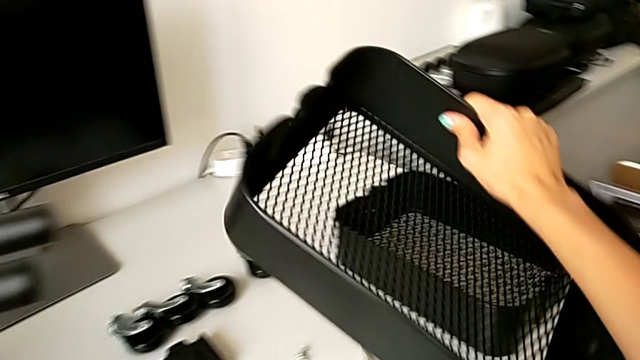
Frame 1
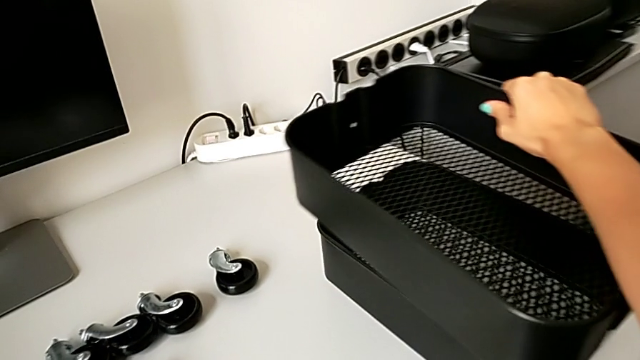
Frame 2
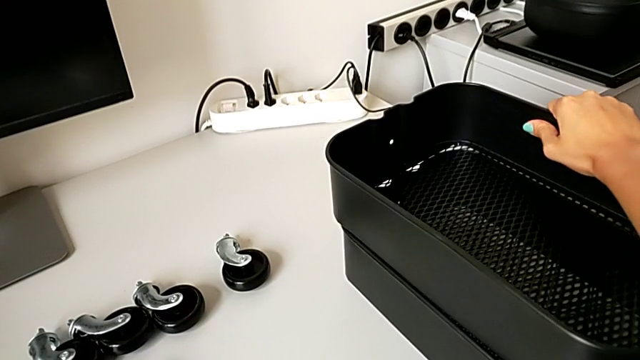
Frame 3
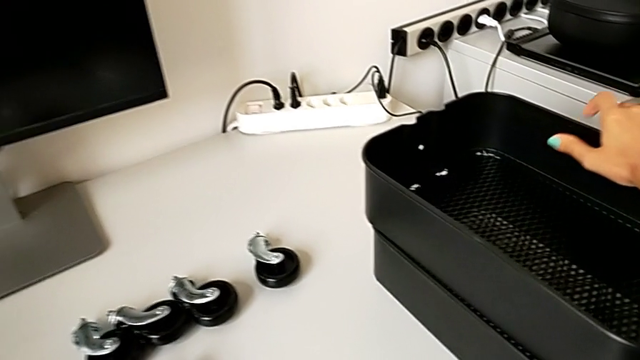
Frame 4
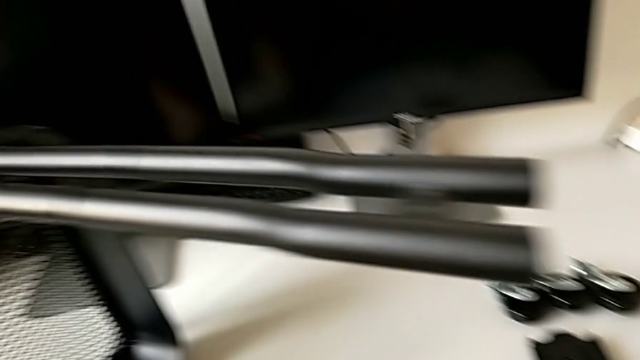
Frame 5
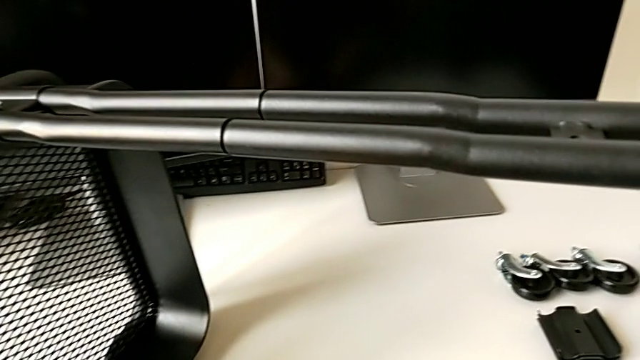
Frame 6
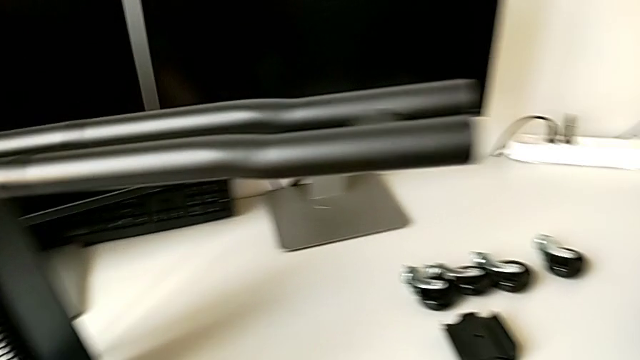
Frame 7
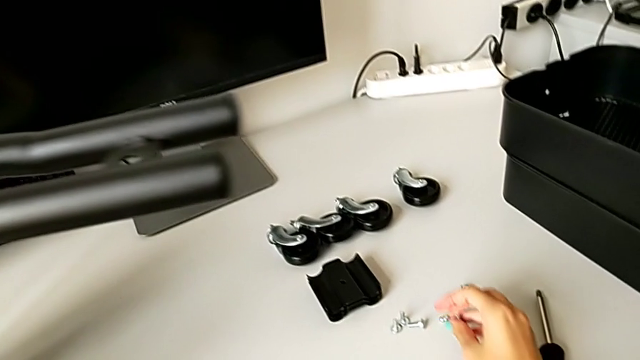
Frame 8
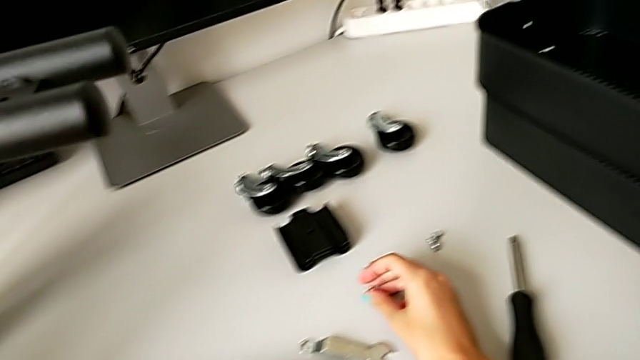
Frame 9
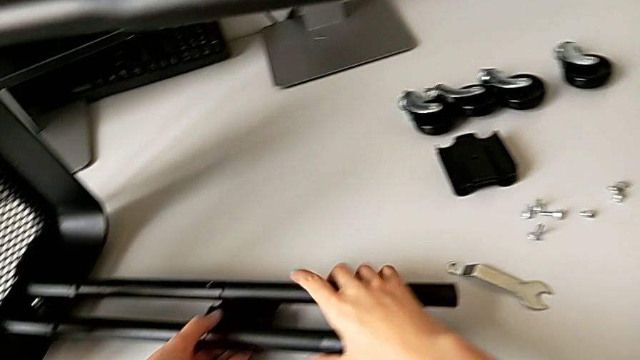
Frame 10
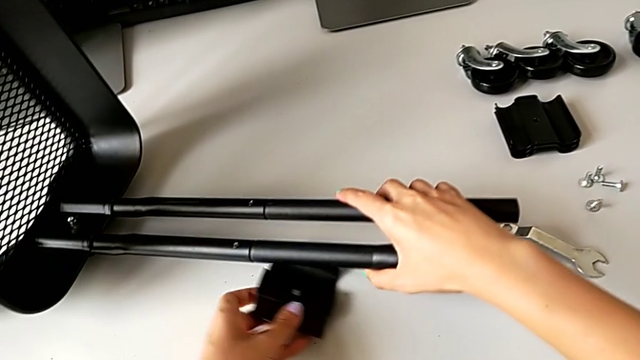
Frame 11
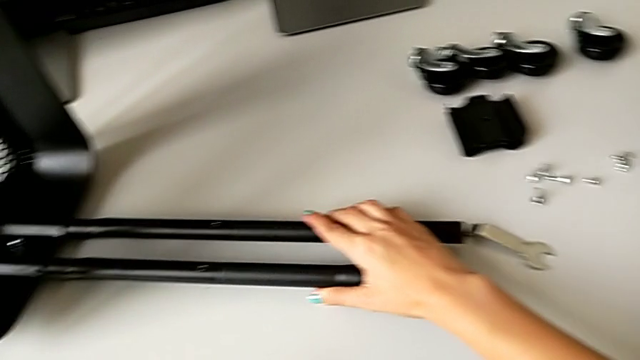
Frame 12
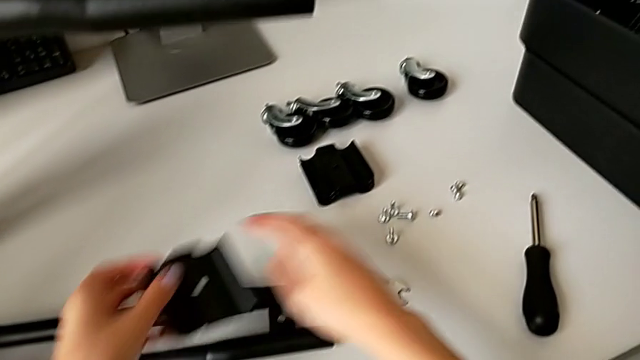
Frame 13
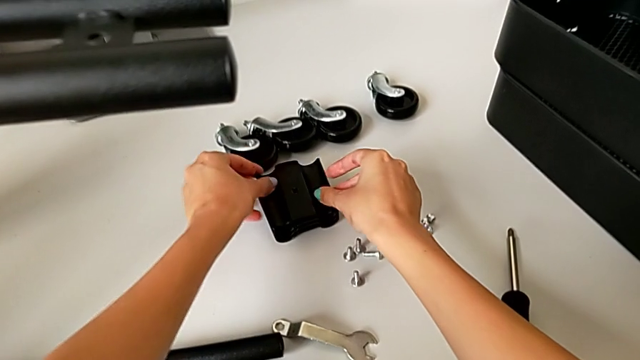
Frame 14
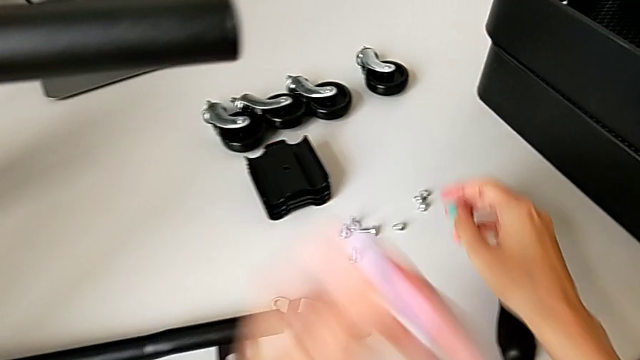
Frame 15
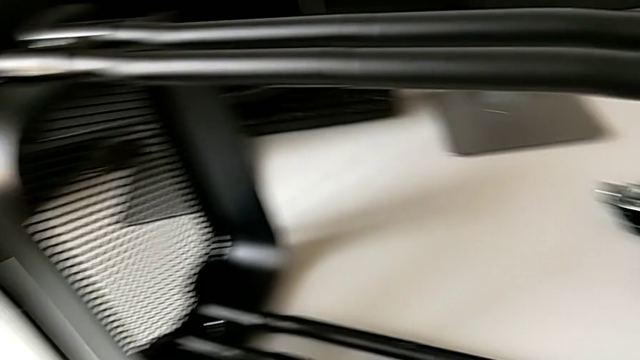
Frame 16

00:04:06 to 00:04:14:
The camera wearer is disassembling the tray in the middle. They place the middle grid tray, disassemble the bracket and place it.

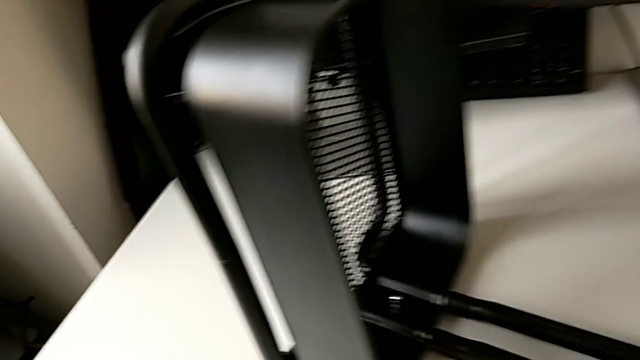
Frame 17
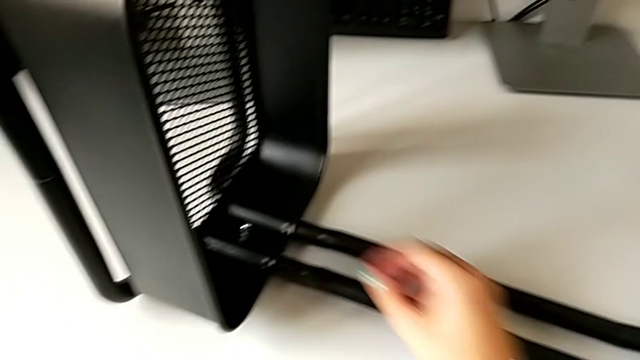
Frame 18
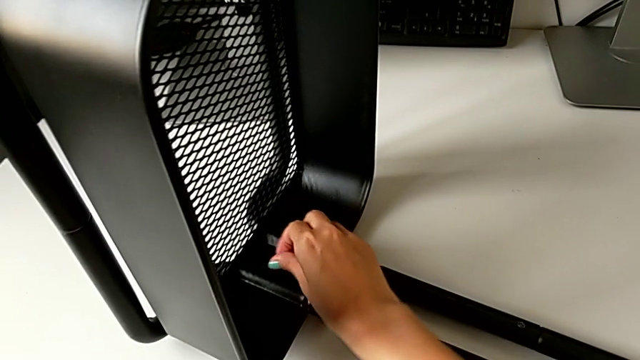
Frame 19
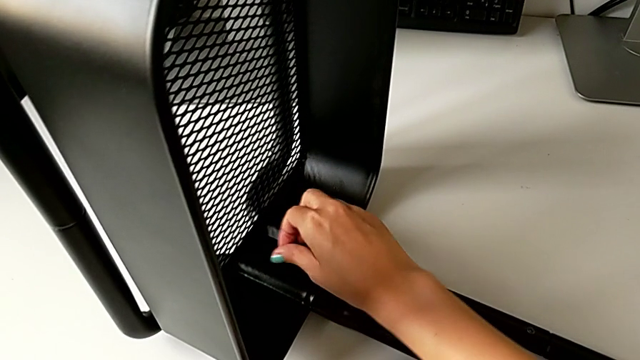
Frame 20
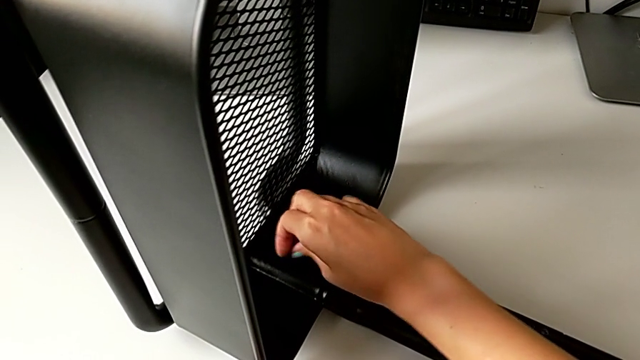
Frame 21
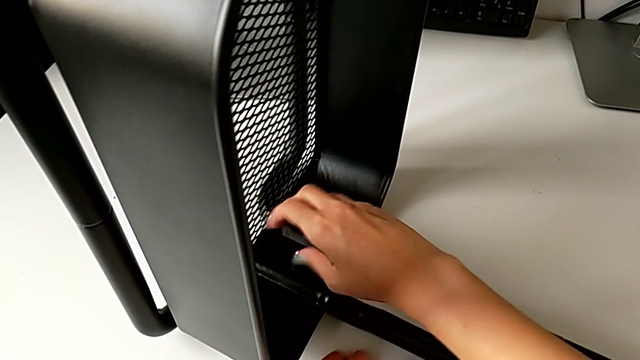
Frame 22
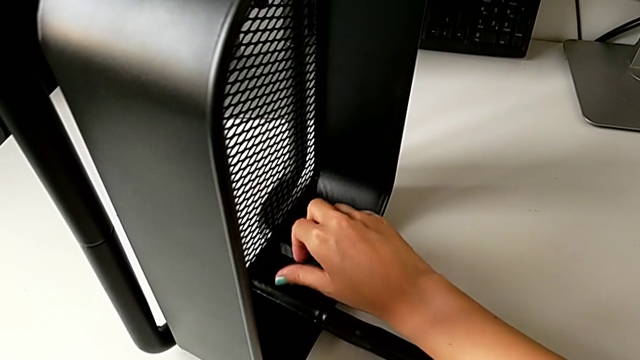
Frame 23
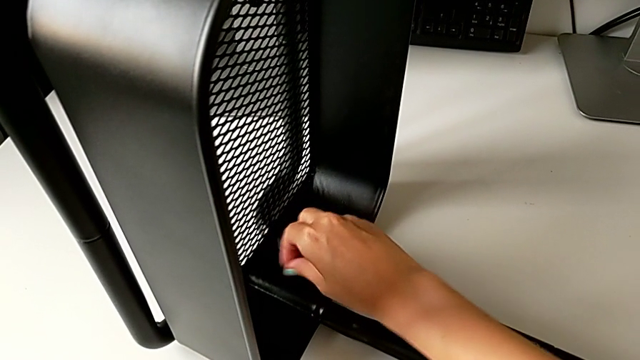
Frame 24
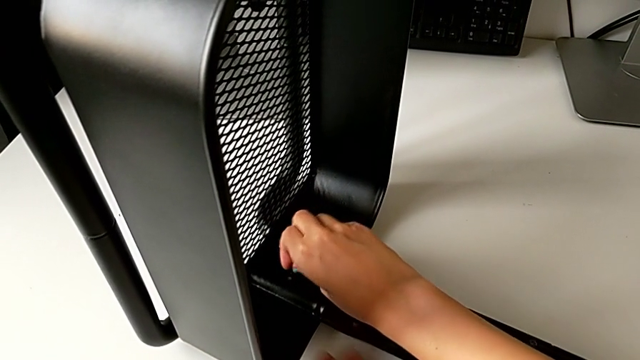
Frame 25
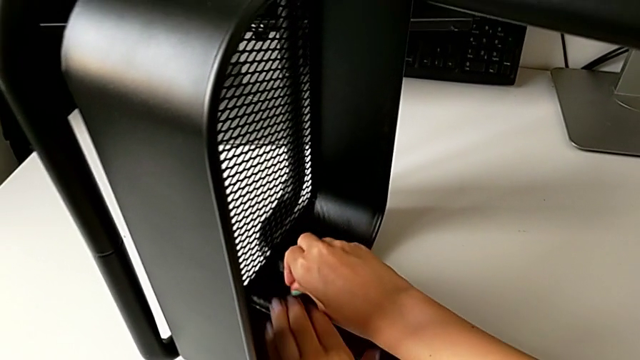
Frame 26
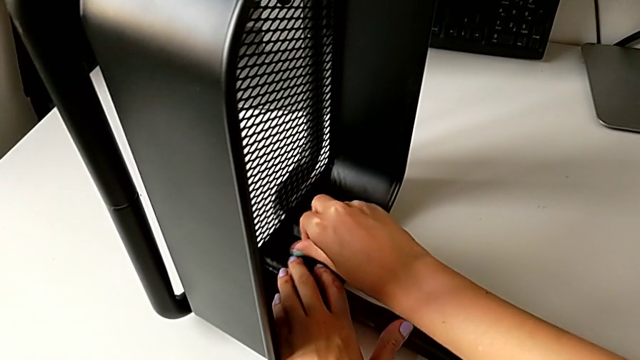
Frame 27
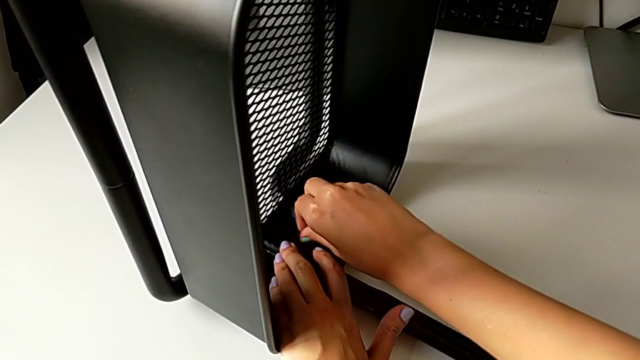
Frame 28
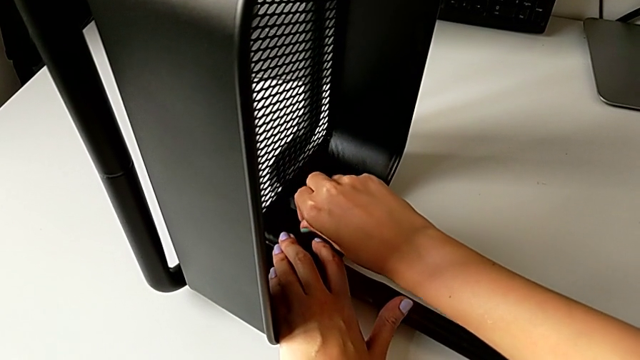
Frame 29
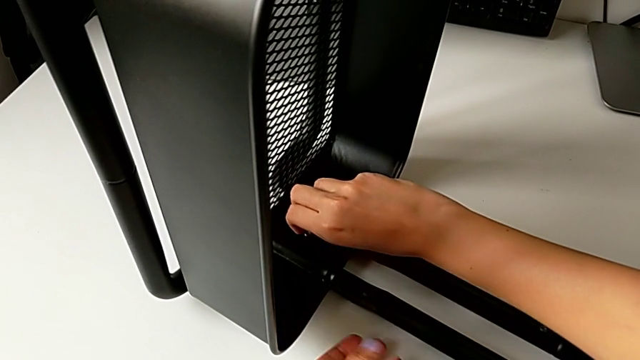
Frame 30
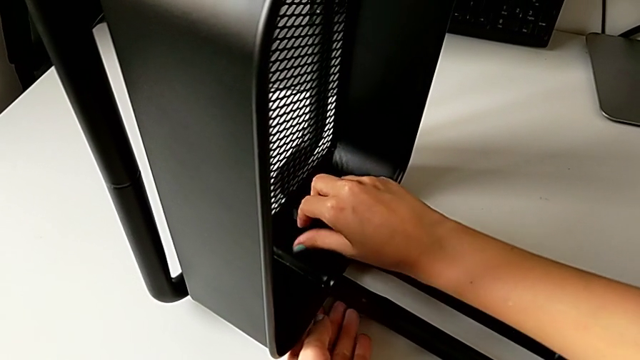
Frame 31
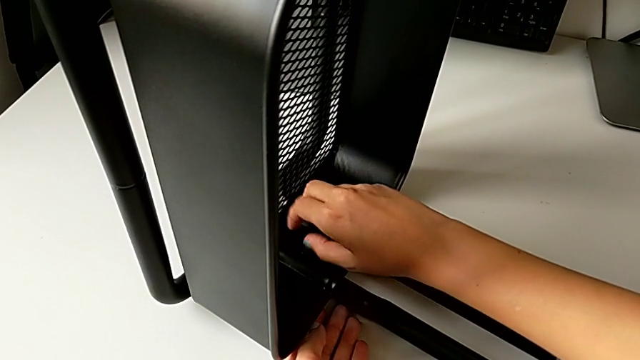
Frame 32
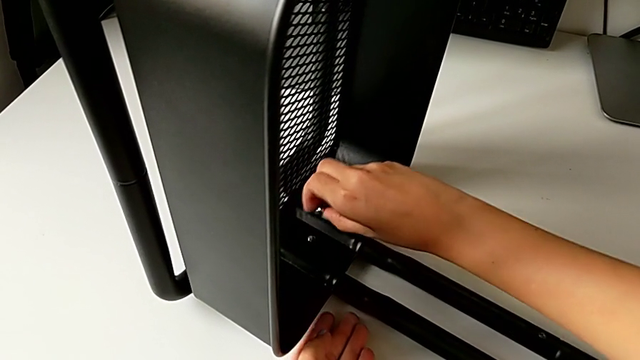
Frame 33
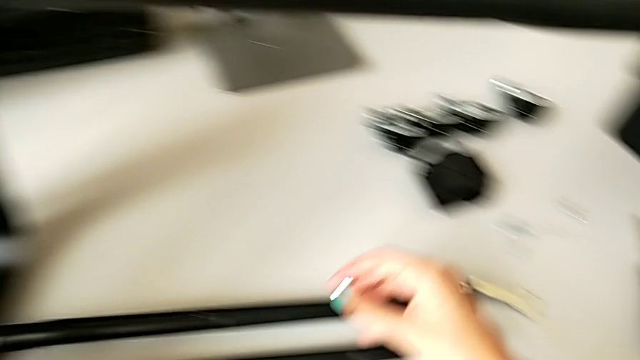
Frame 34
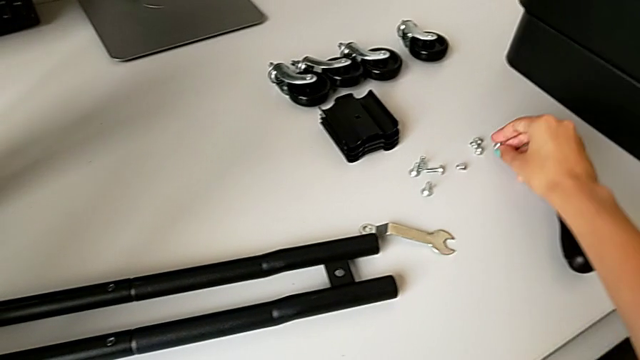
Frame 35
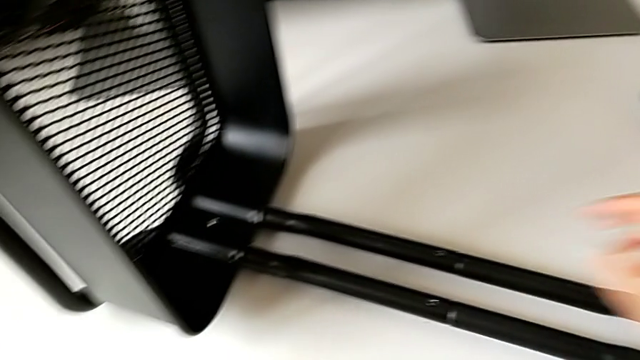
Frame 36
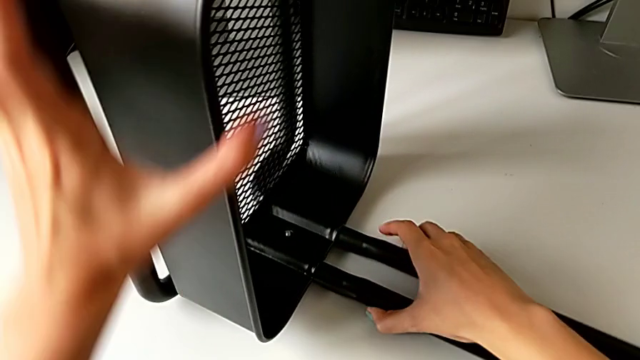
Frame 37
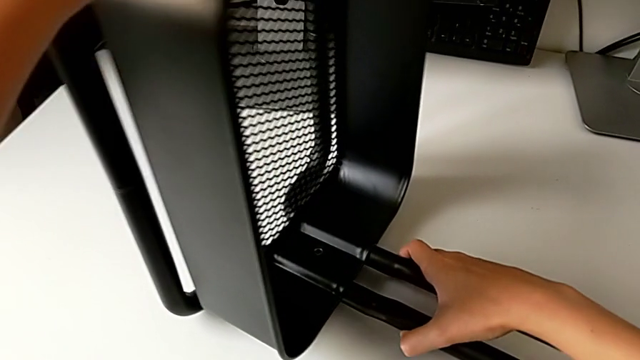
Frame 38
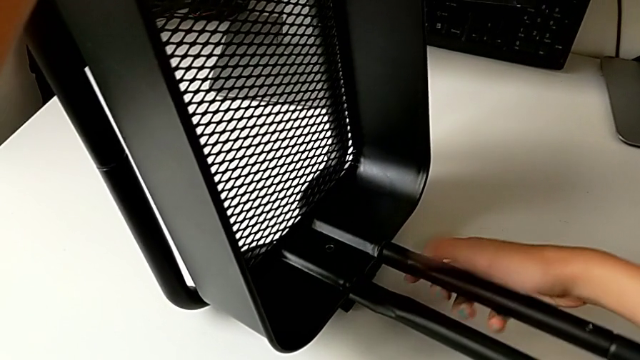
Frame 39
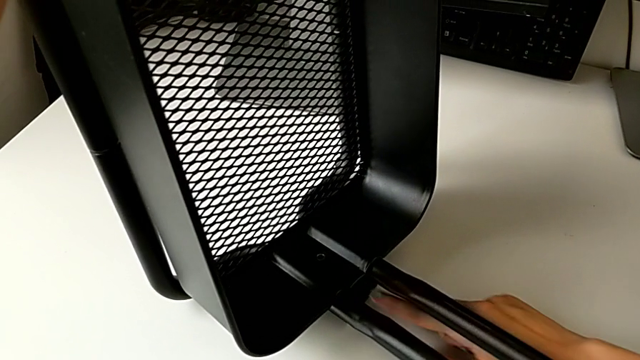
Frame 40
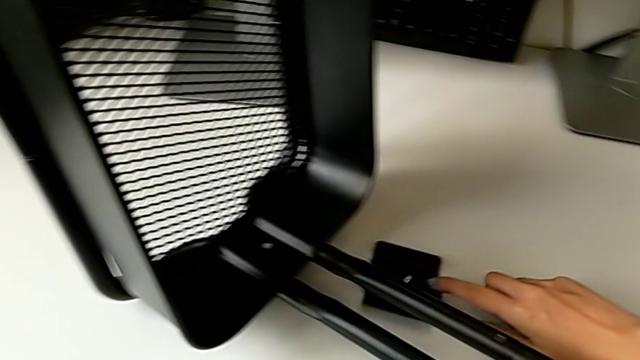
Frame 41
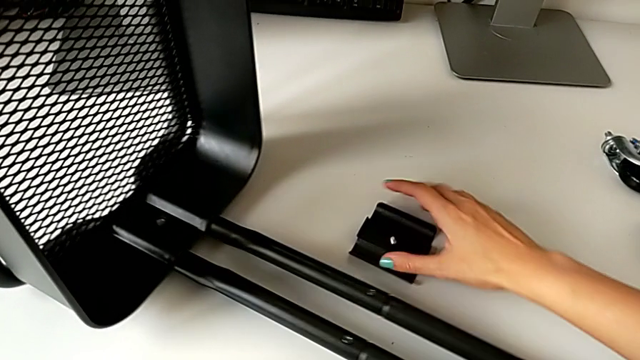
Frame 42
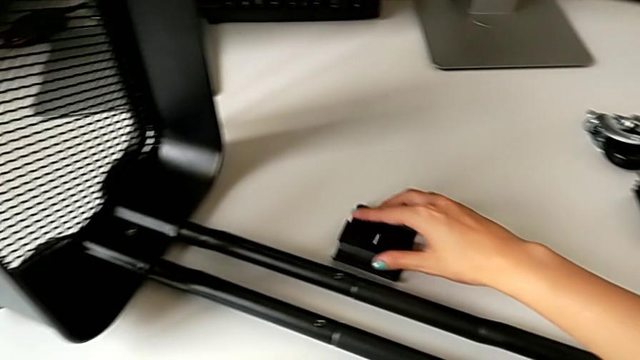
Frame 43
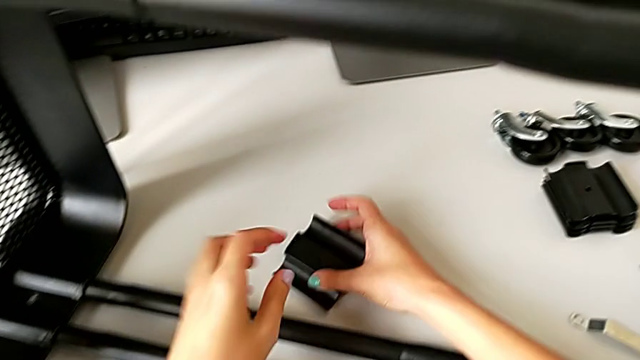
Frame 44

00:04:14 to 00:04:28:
The camera wearer is unscrewing the bottom tray of the furniture. They unscrew the fifth hex nut, place the fourth hex nut, lift the utility cart, slide the fifth bracket and lift it.
